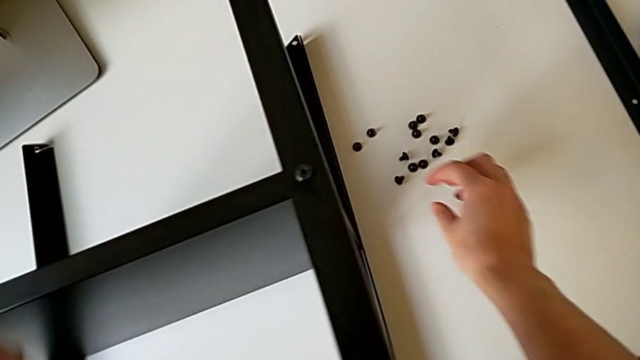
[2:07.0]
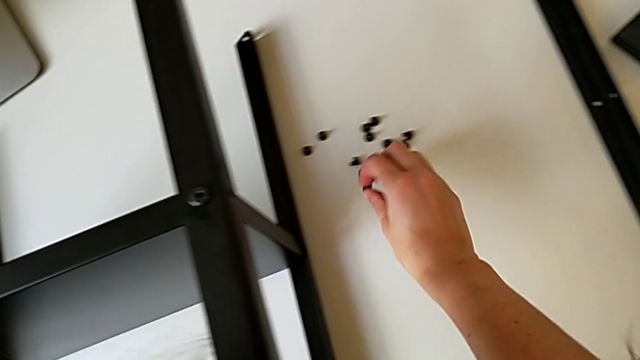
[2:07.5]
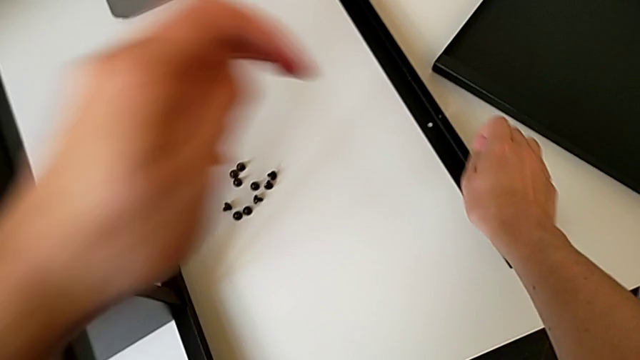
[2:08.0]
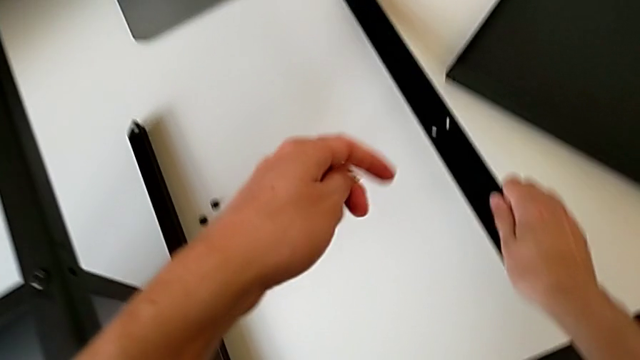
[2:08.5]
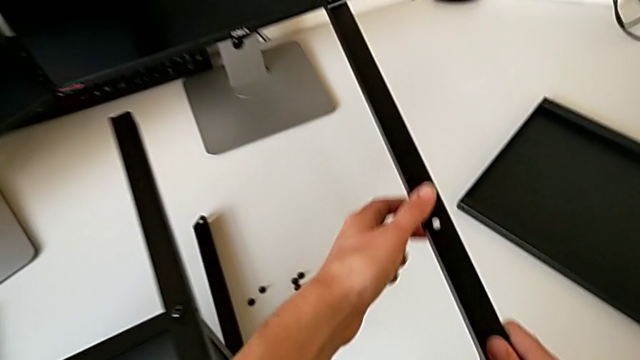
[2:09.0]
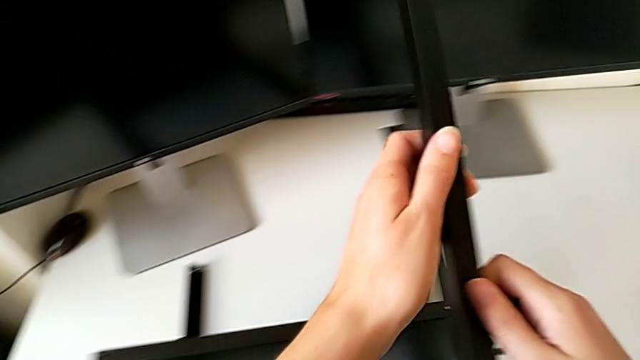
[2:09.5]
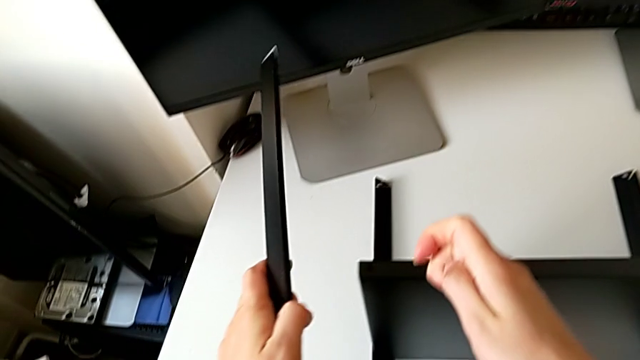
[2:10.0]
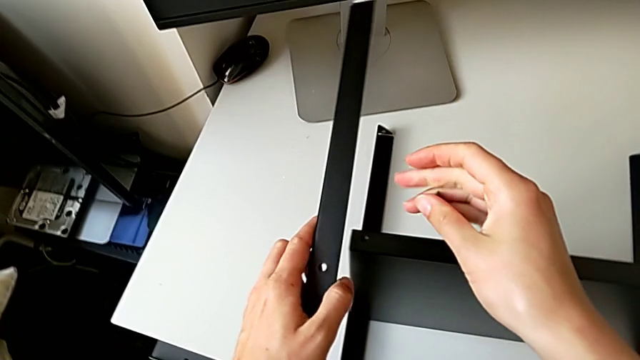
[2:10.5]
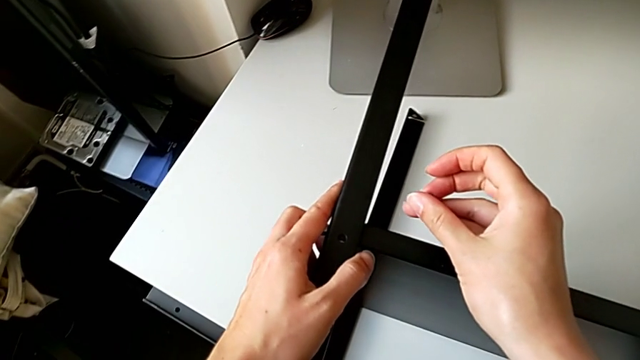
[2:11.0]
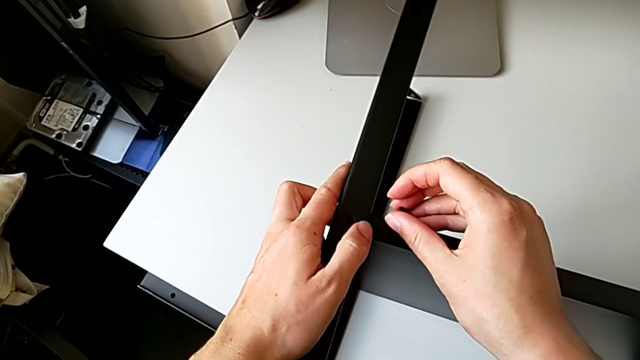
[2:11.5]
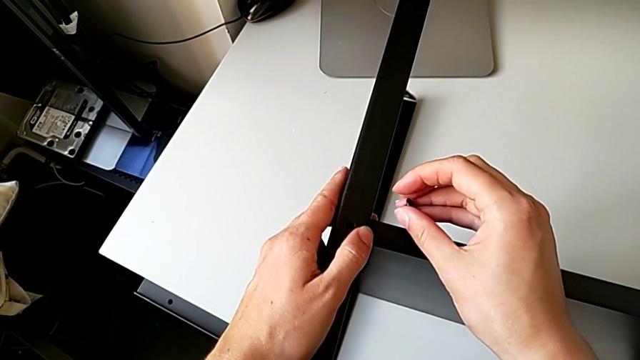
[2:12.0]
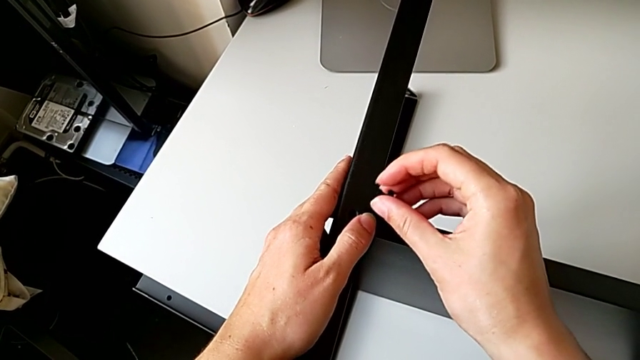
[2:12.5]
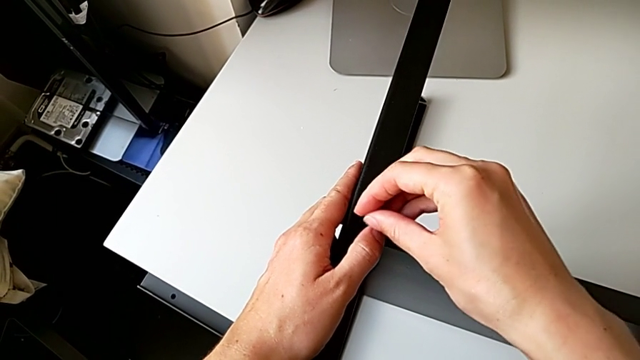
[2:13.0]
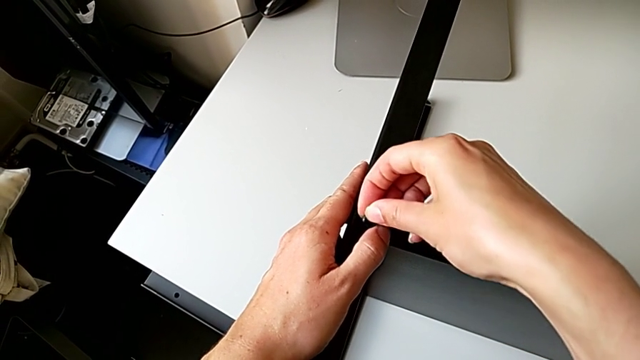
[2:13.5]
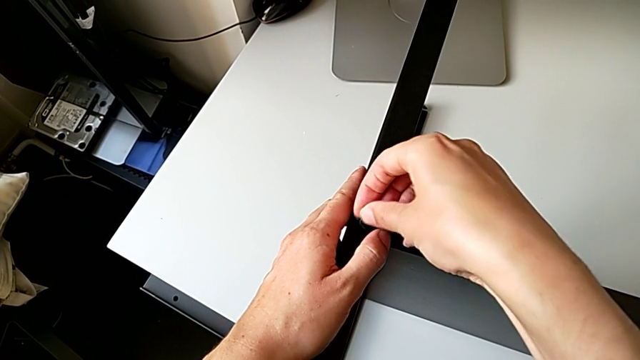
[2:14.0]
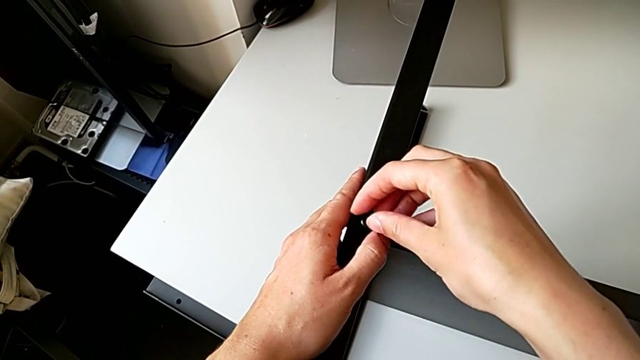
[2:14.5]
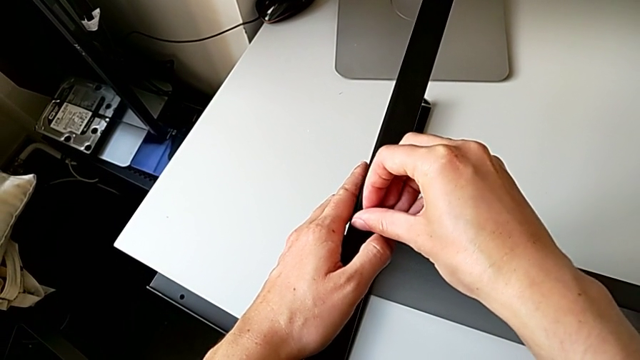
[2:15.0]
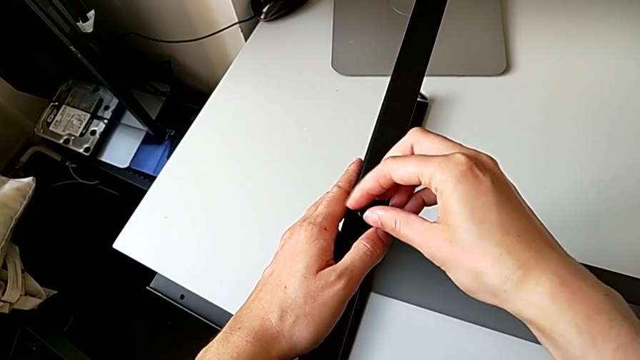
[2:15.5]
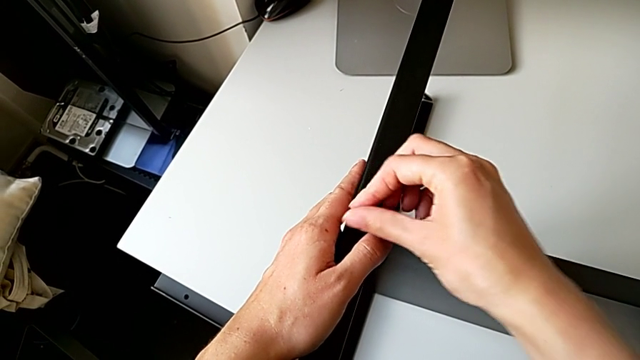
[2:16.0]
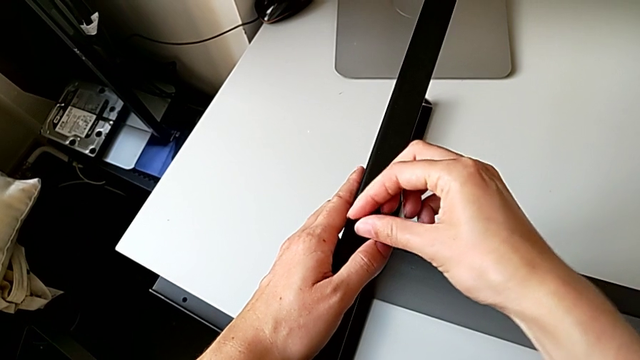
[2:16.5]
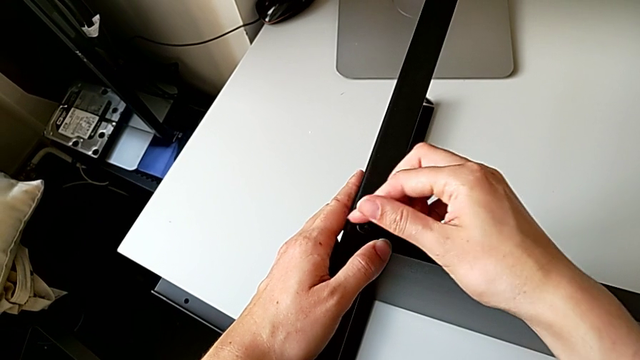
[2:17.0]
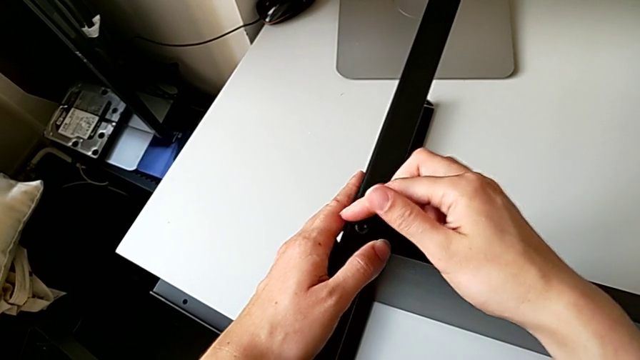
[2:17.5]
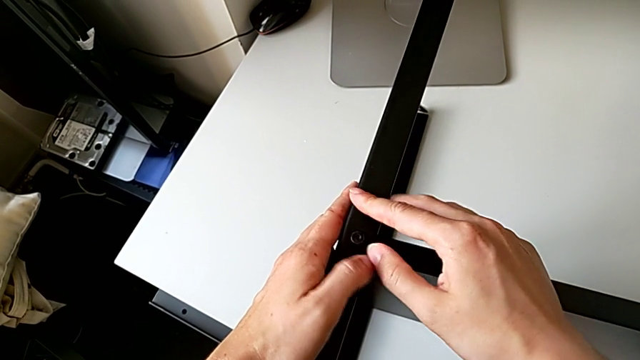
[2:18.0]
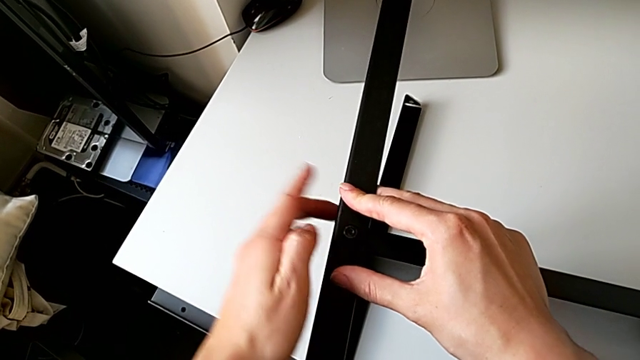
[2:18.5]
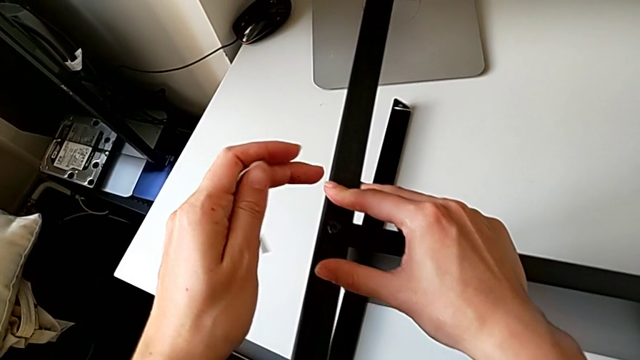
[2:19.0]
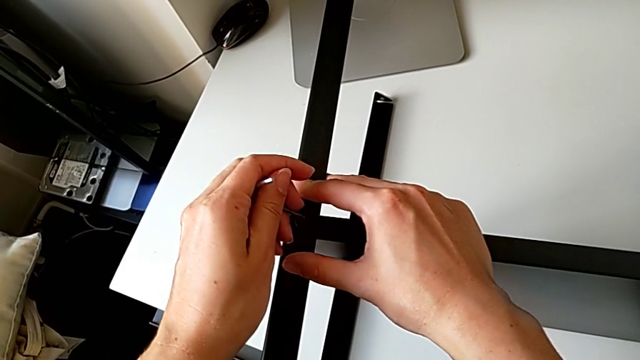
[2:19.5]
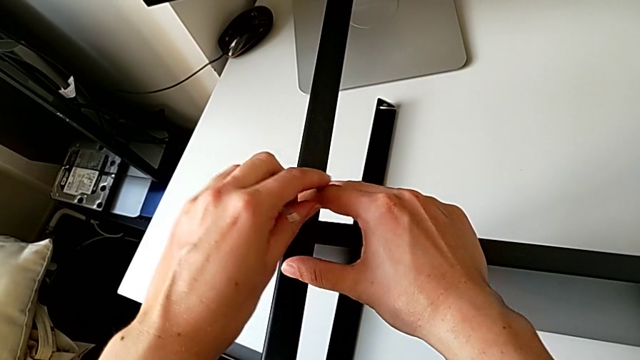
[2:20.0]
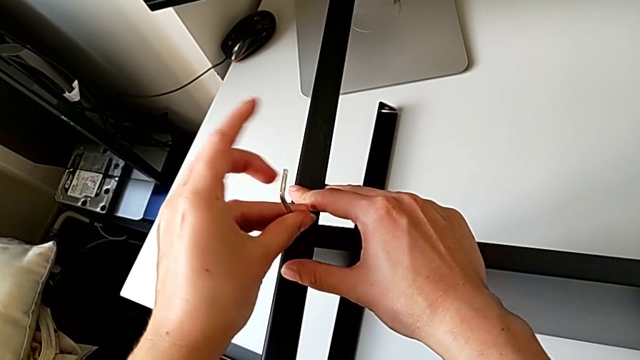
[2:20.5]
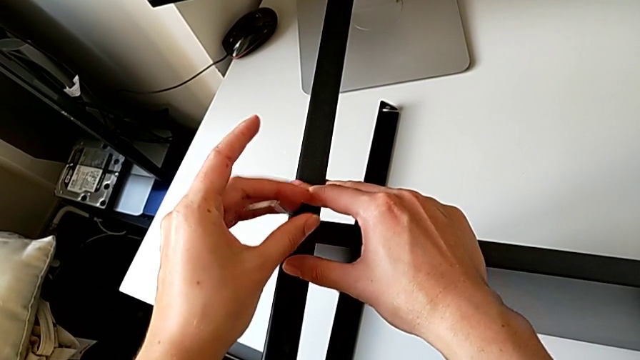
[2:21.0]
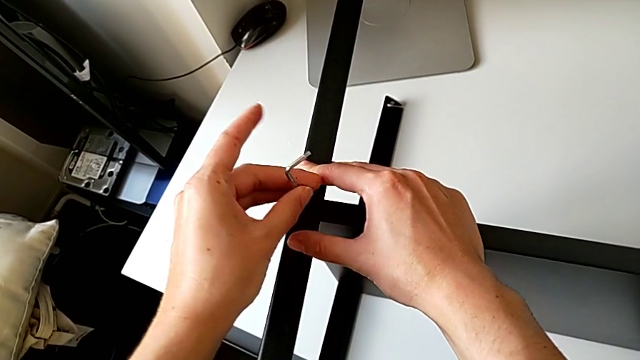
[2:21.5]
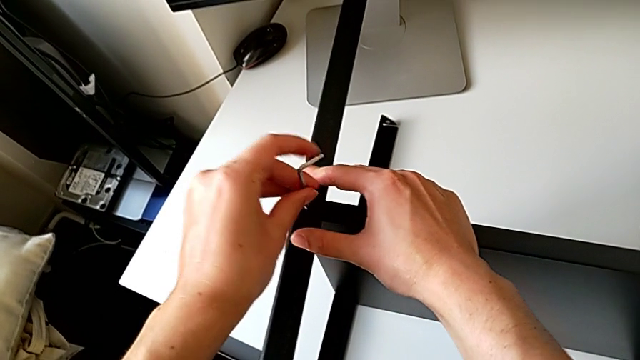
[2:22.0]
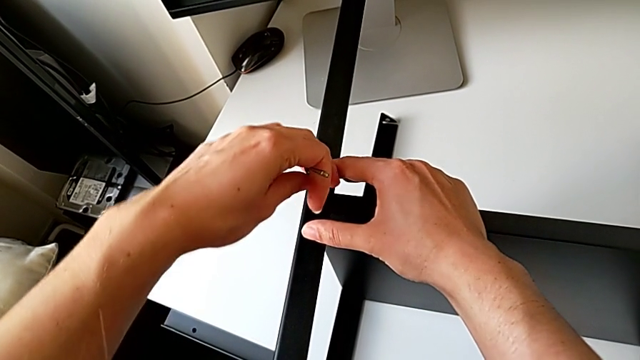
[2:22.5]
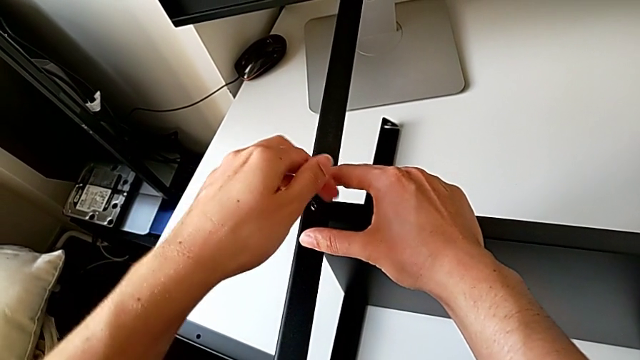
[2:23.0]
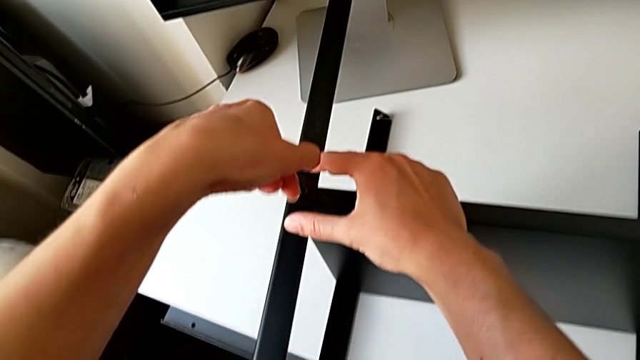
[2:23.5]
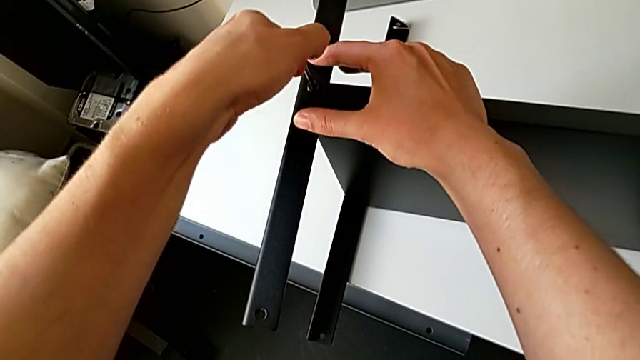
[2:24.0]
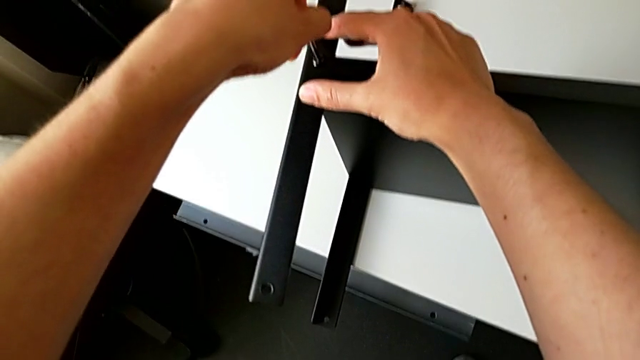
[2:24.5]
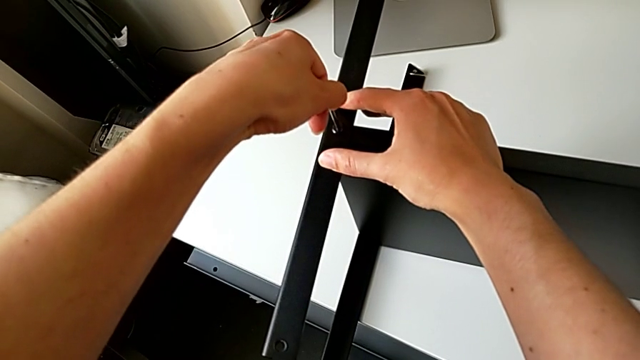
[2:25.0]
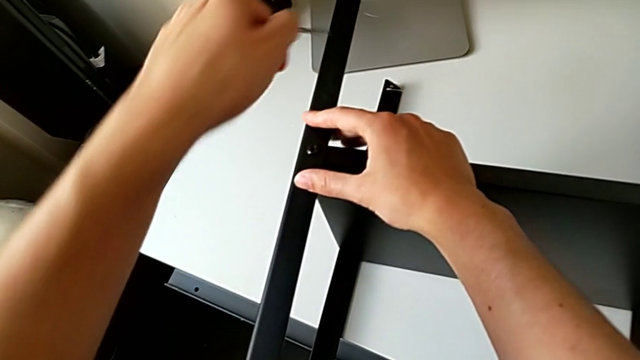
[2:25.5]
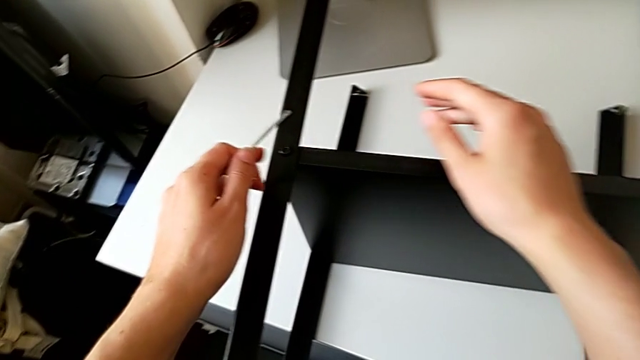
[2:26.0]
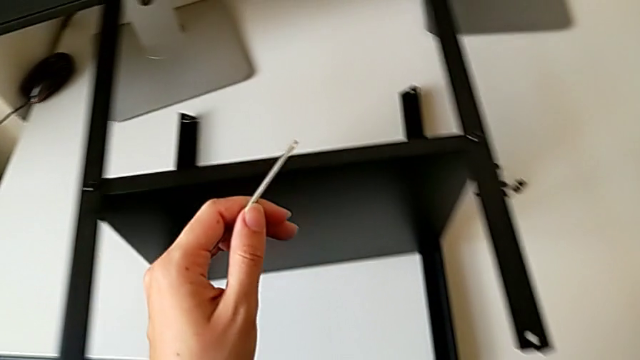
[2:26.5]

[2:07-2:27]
The camera wearer screws the fourth leg onto the shelf. They grab the leg, approach the nightstand, align the leg, insert the hex socket head, screw it, approach it, insert the Allen wrench, screw the hex socket head, withdraw the Allen wrench and approach the tray.

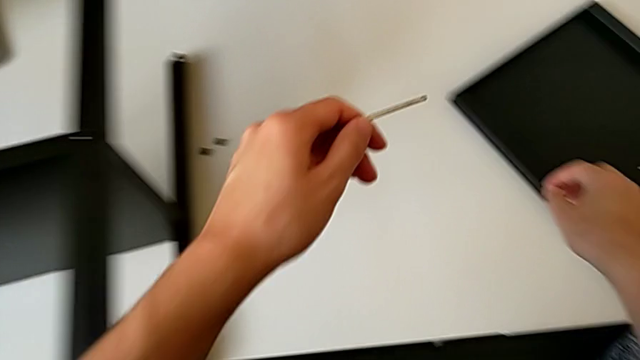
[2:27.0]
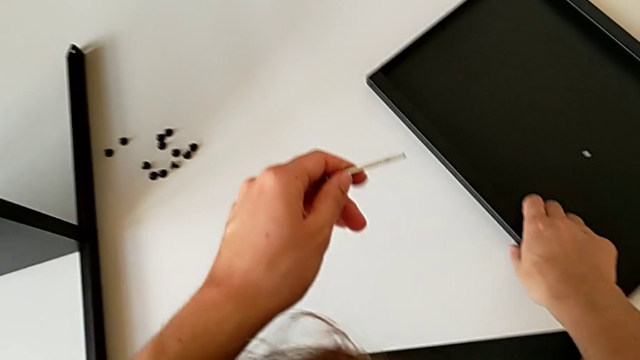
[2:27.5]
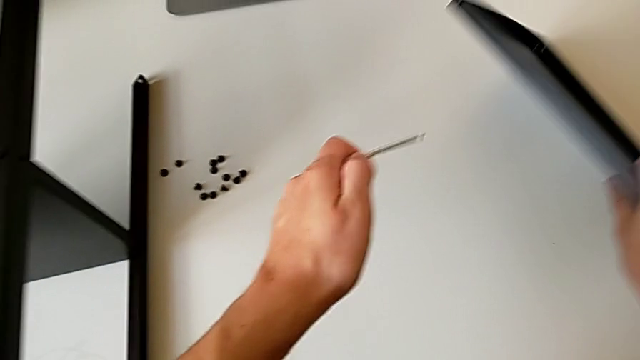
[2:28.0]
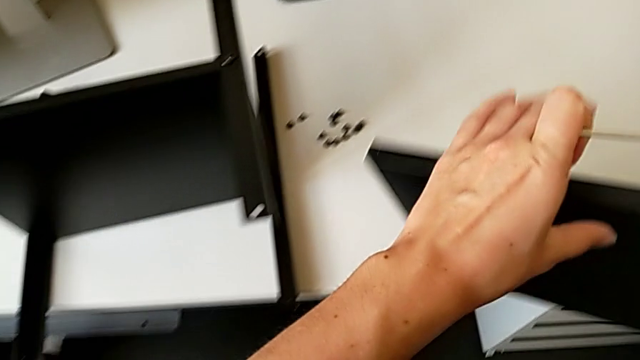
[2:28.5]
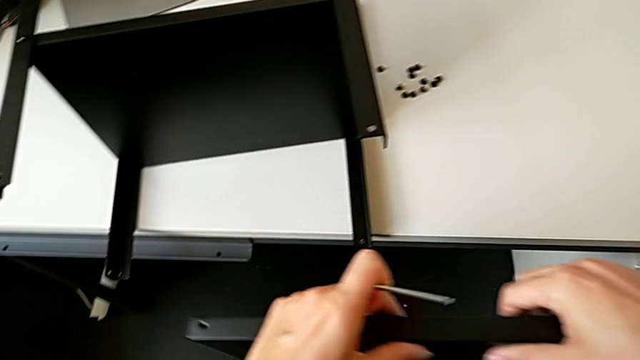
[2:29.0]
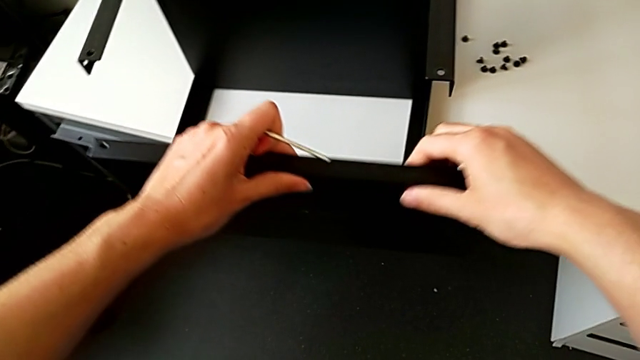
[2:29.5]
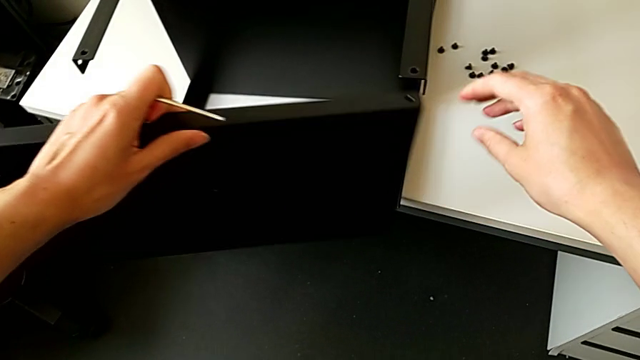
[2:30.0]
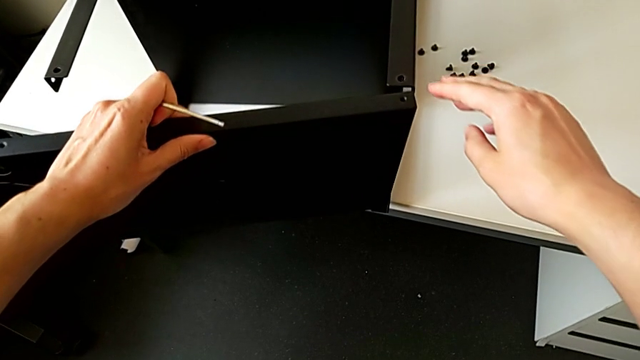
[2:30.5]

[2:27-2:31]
The camera wearer is assembling the top table. They grab the tray and approach the nightstand.
